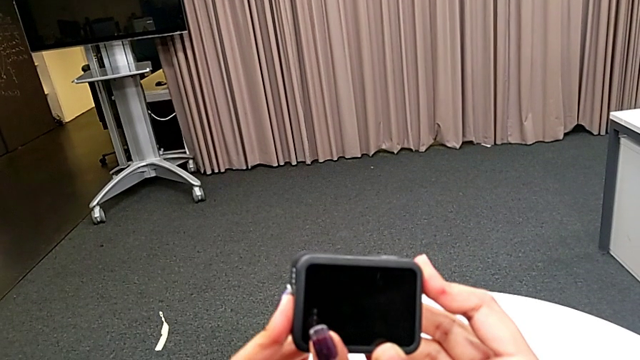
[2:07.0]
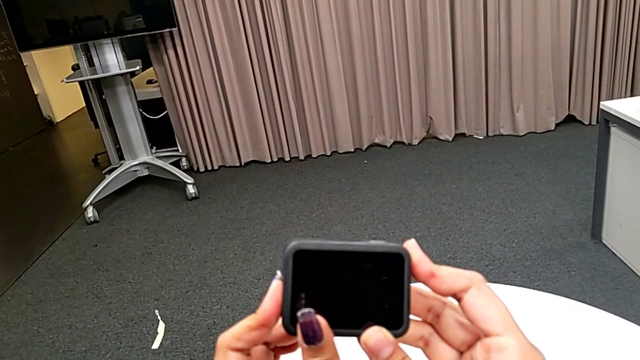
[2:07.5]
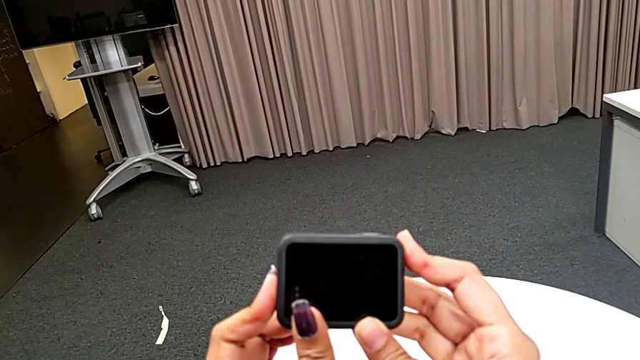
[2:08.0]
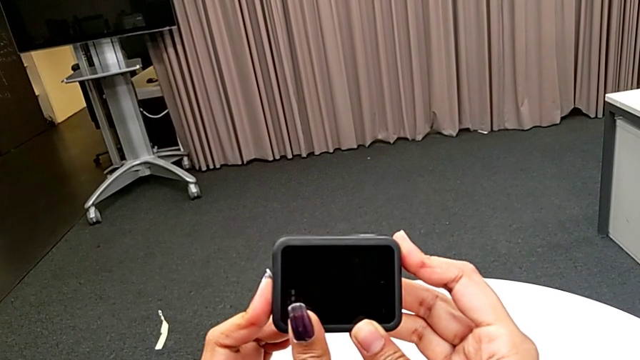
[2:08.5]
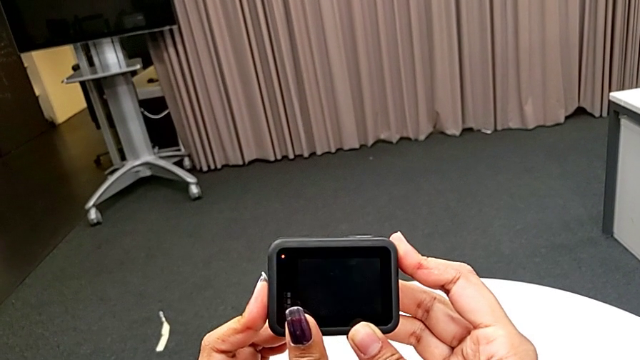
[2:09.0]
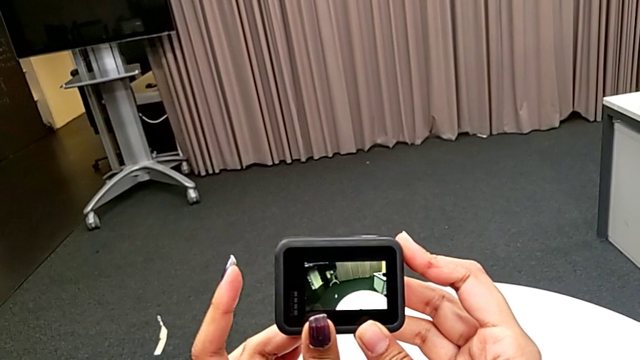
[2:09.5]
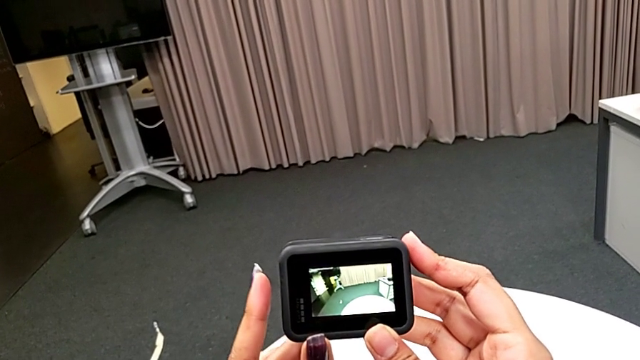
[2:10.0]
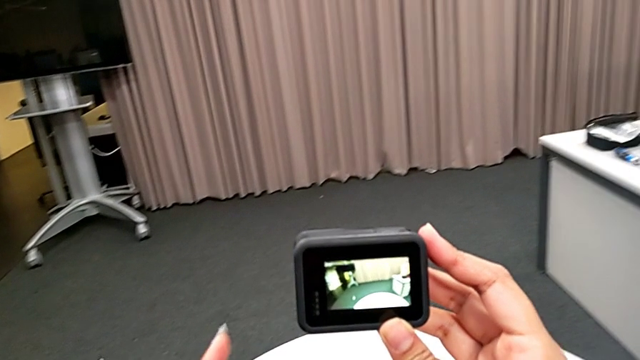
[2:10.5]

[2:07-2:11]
The camera wearer is turning on the GoPro. They press the button.

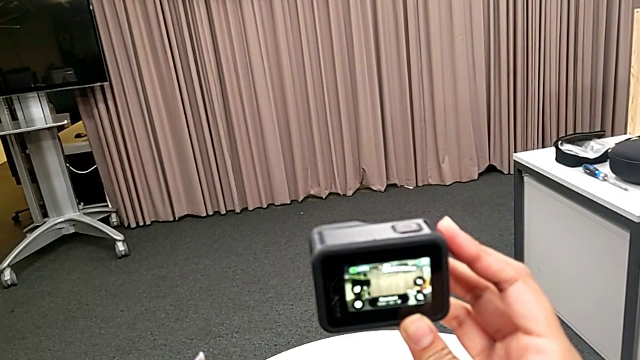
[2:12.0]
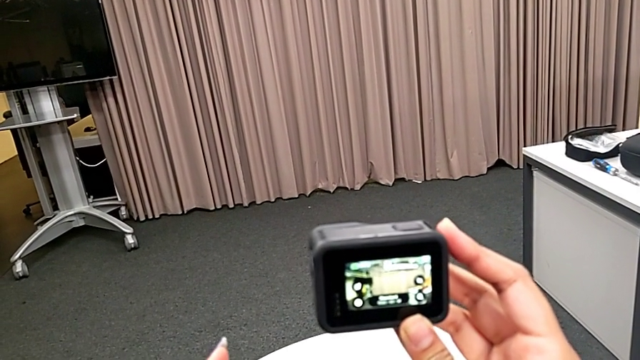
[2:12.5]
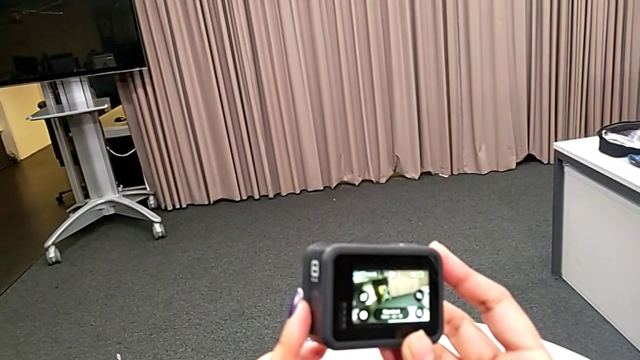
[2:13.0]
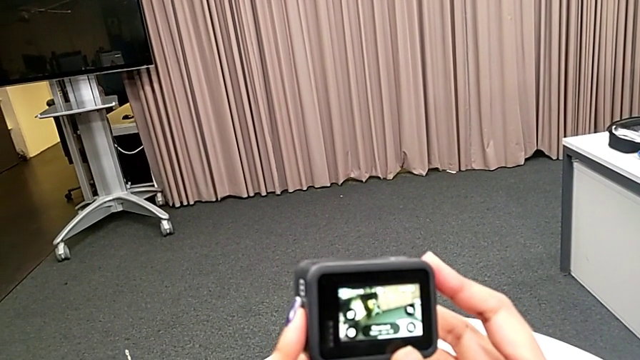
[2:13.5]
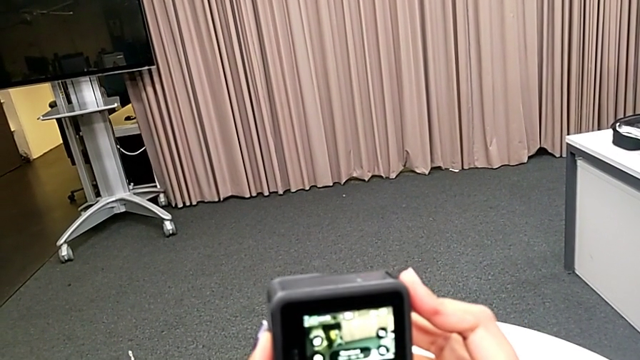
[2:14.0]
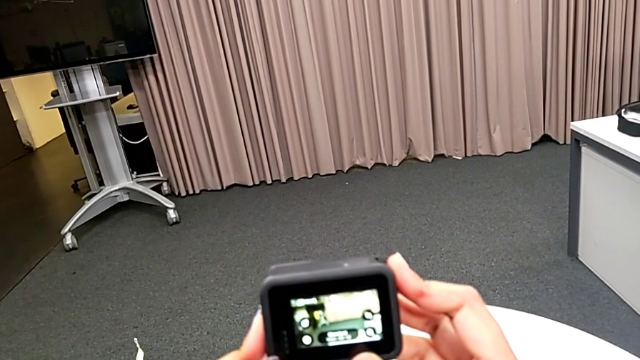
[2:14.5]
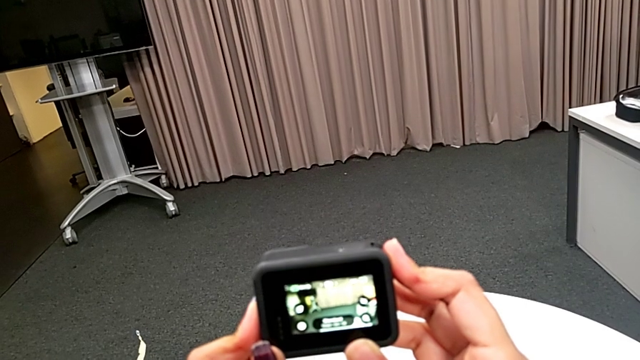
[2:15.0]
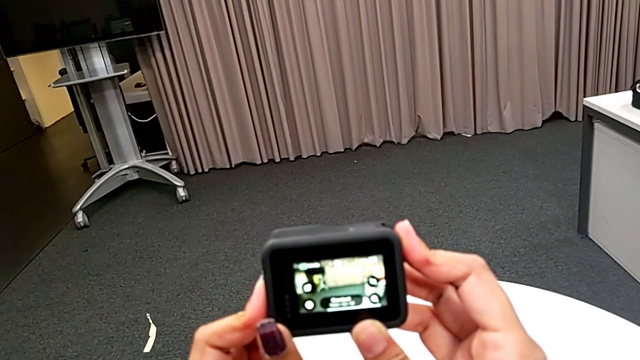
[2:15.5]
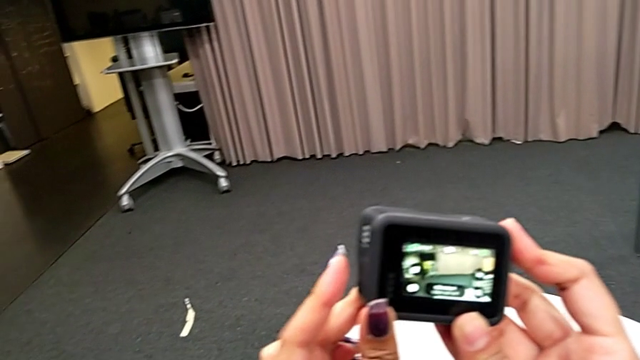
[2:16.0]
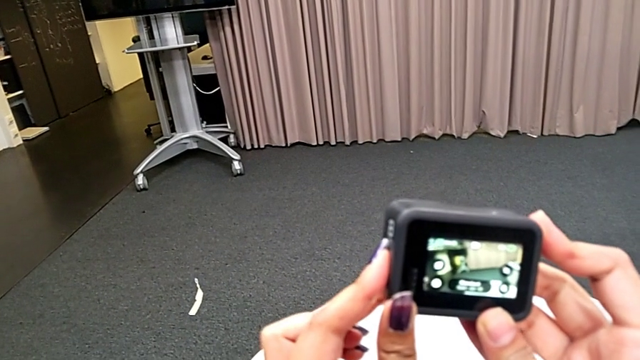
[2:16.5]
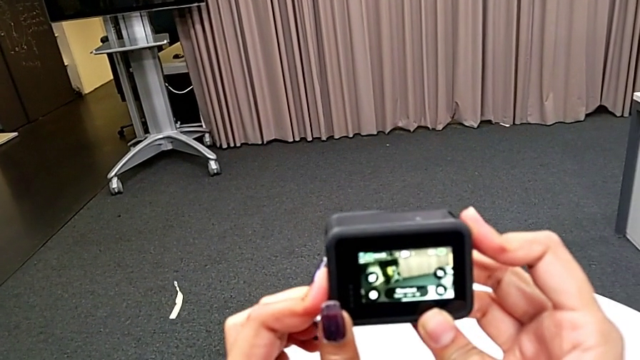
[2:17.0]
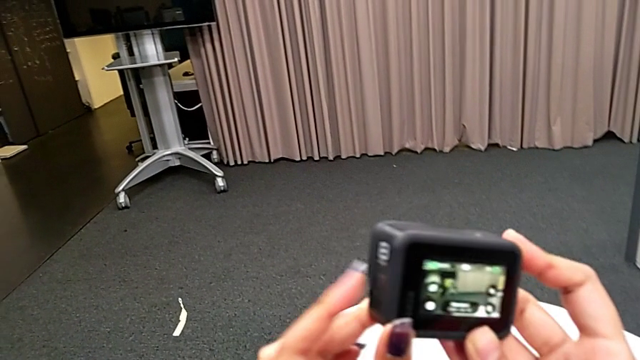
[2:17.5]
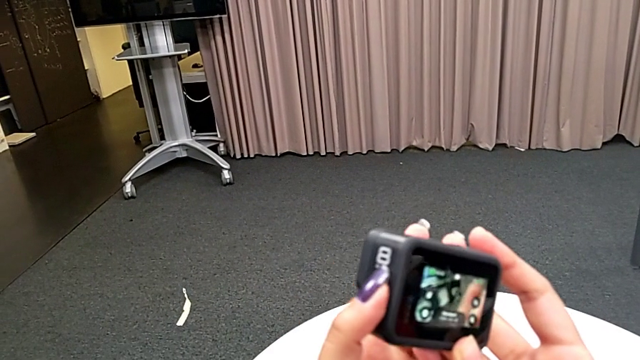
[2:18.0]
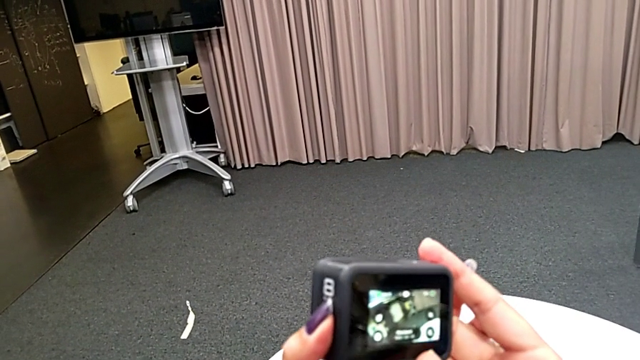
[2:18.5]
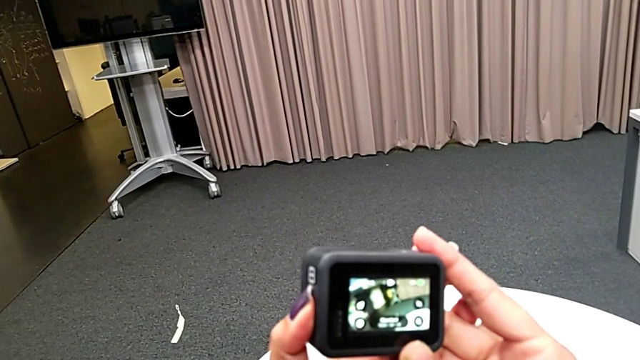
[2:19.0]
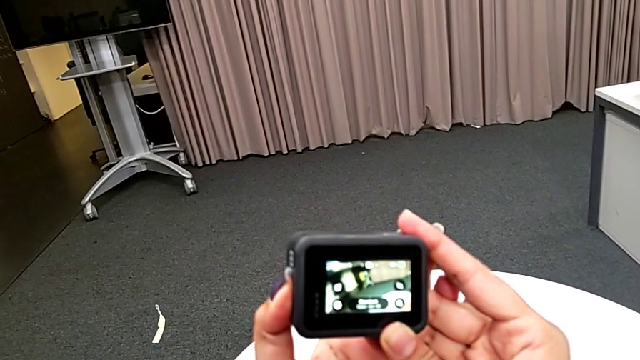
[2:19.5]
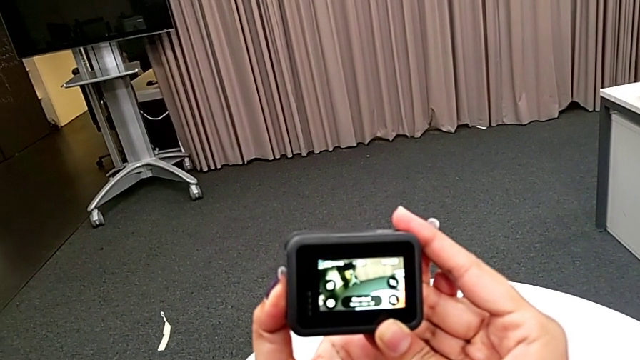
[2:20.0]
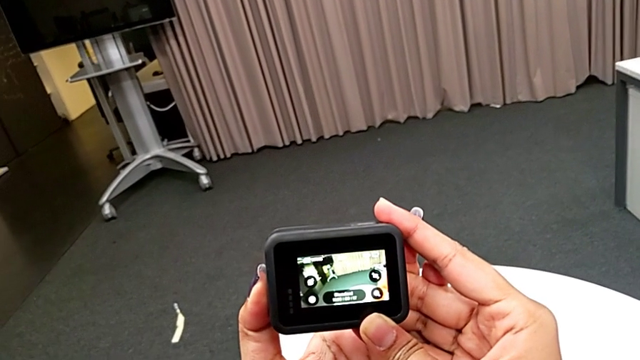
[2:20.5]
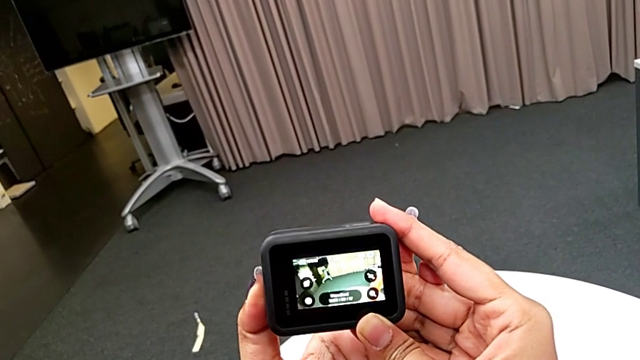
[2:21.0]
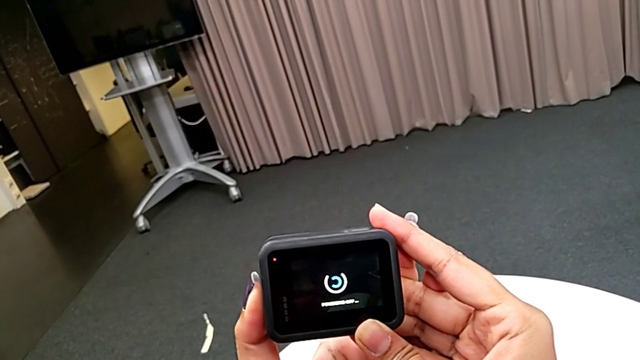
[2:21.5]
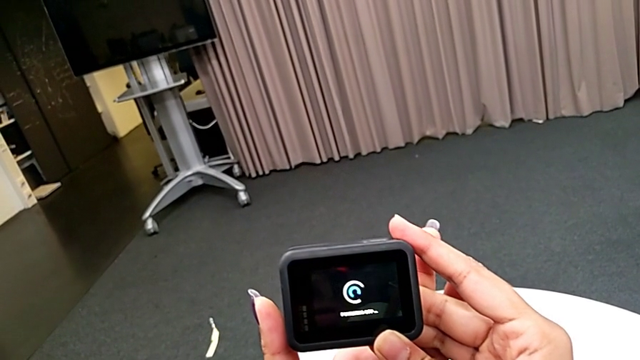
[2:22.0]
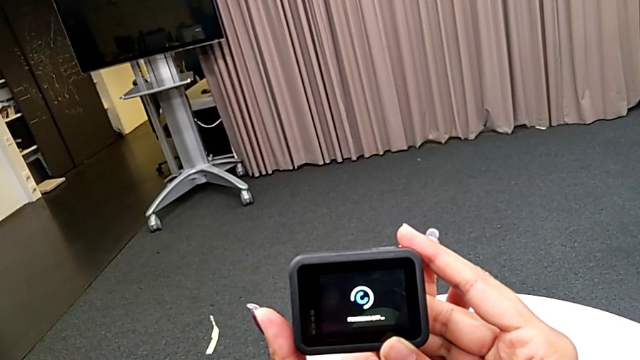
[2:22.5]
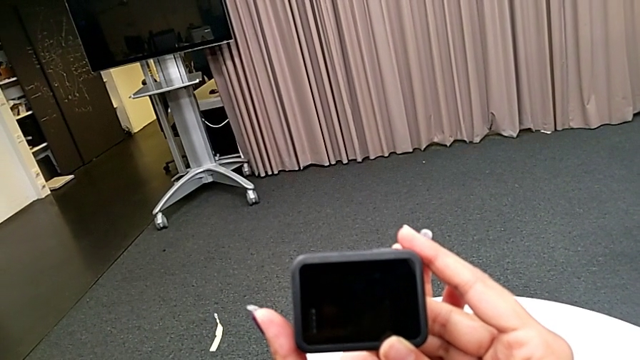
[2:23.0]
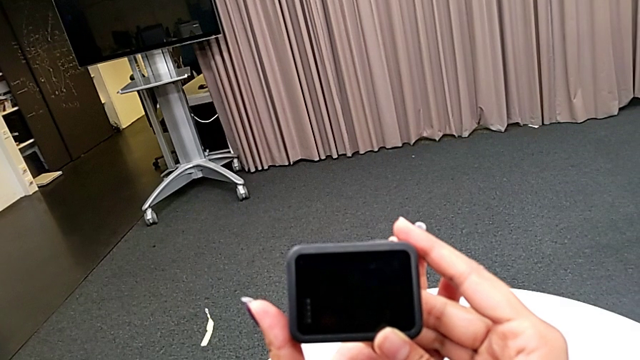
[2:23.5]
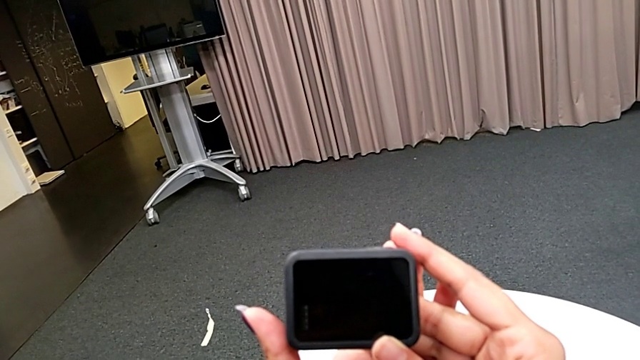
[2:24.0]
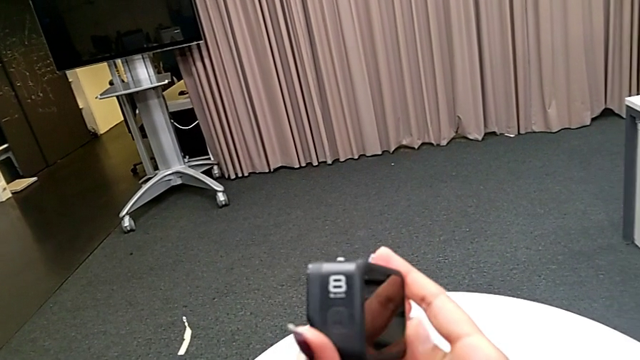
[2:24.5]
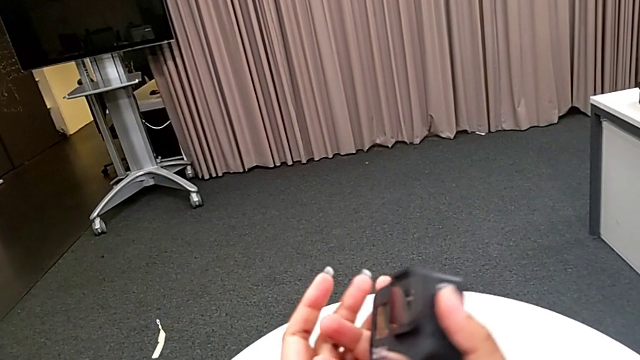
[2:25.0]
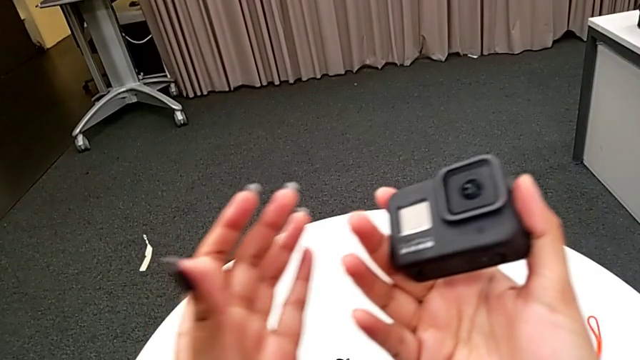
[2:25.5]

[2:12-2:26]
The camera wearer turns off their GoPro. They press the button.

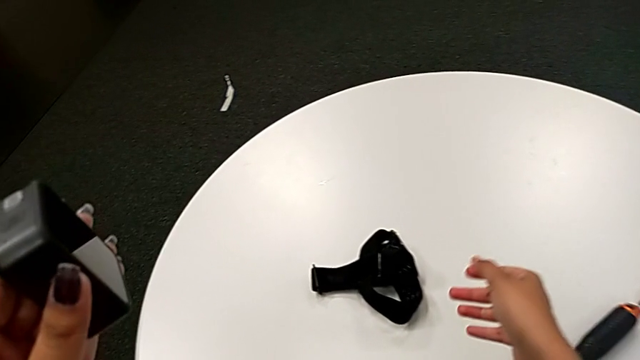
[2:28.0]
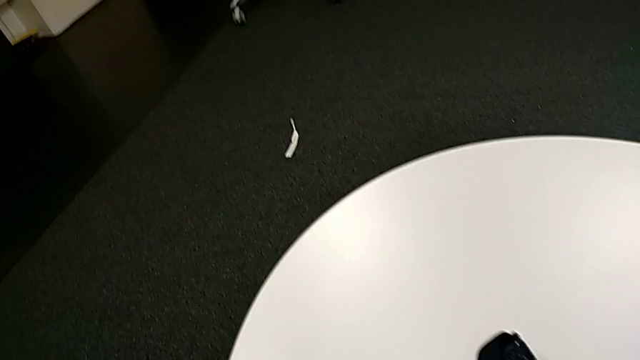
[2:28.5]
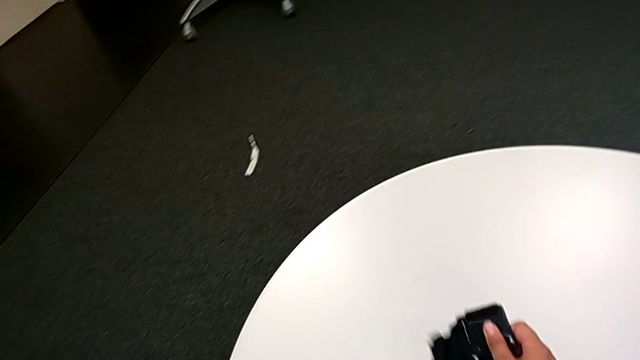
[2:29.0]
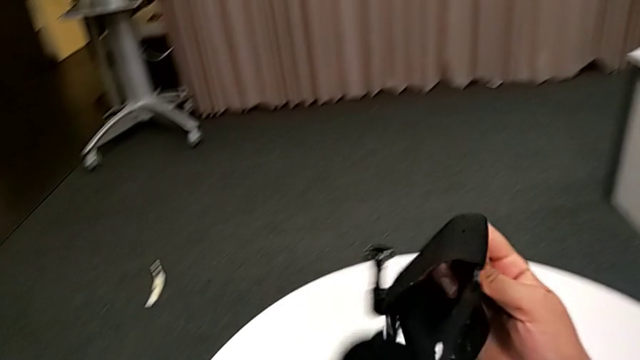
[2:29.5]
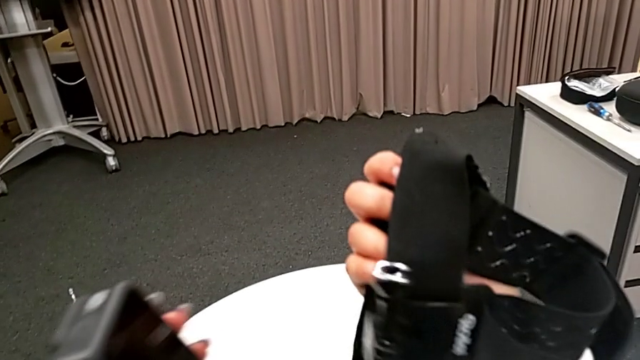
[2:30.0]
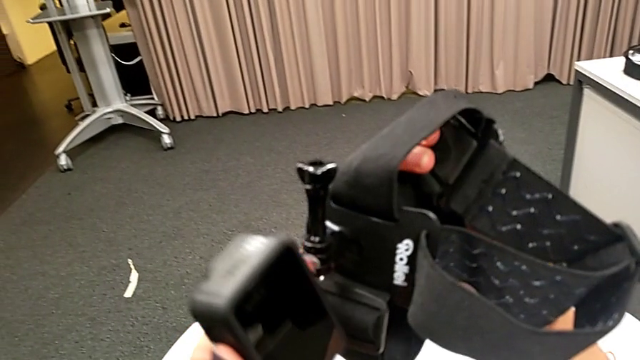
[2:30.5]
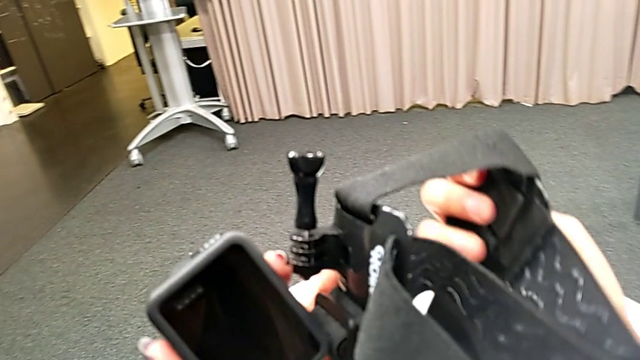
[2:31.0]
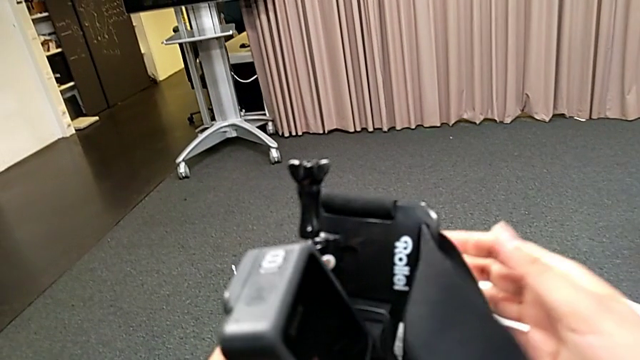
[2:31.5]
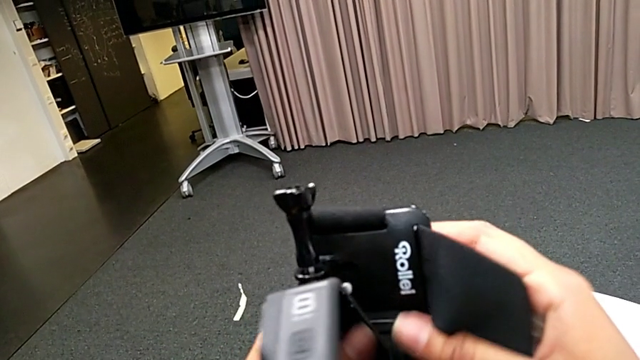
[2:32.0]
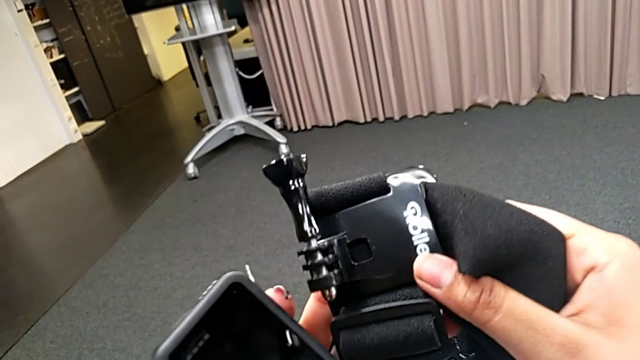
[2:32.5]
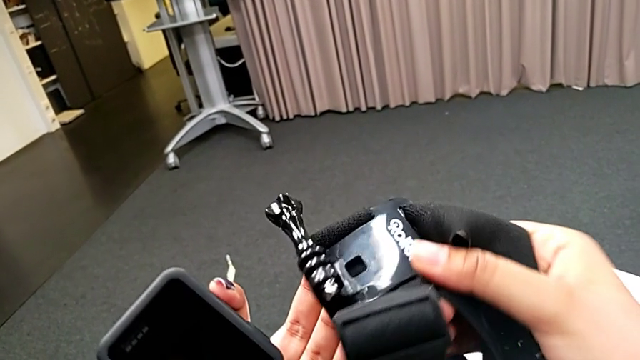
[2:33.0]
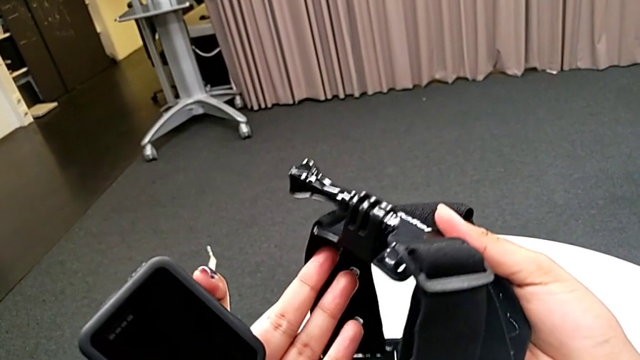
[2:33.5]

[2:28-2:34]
The camera wearer is attaching the GoPro's legs to the strap. They lift the strap and begin to inspect it.
